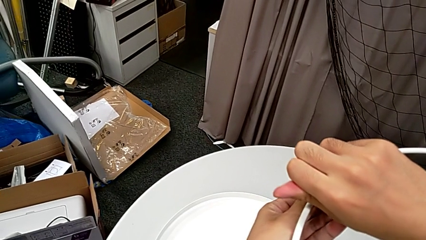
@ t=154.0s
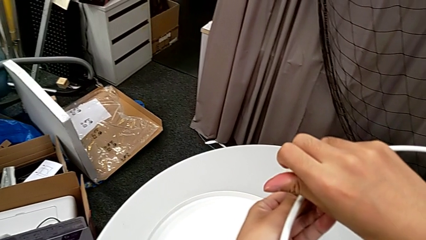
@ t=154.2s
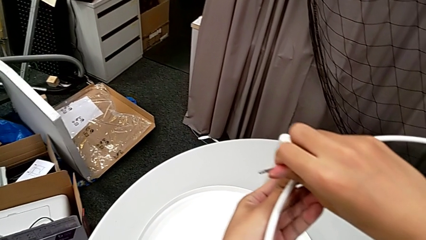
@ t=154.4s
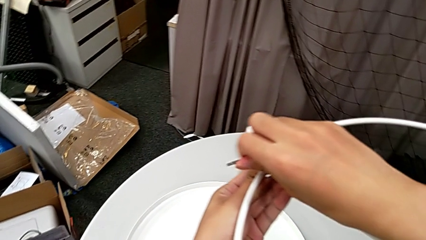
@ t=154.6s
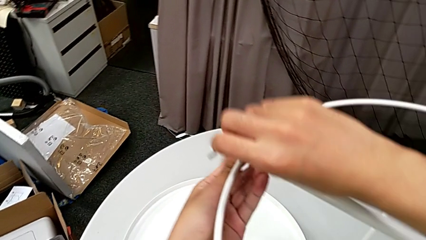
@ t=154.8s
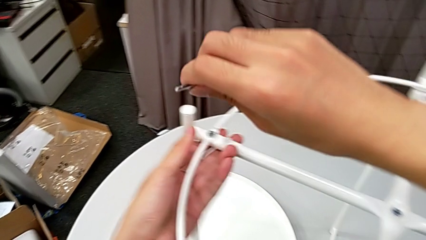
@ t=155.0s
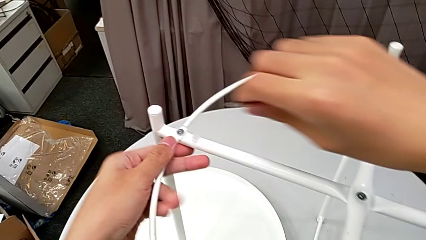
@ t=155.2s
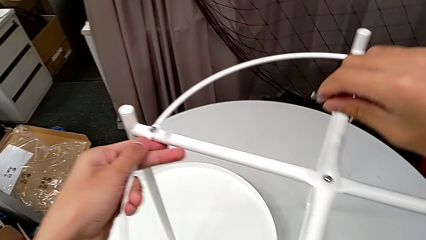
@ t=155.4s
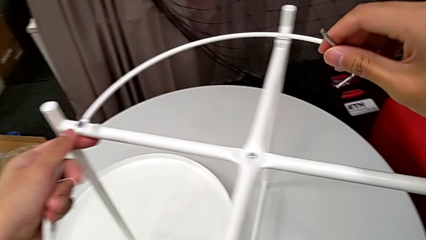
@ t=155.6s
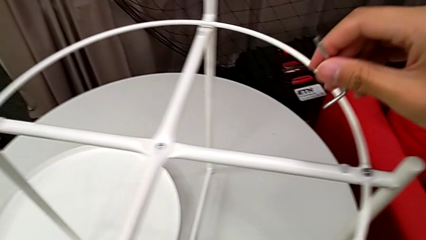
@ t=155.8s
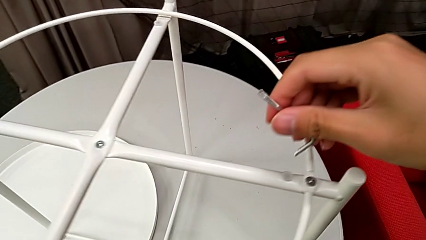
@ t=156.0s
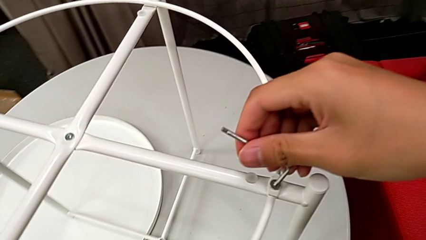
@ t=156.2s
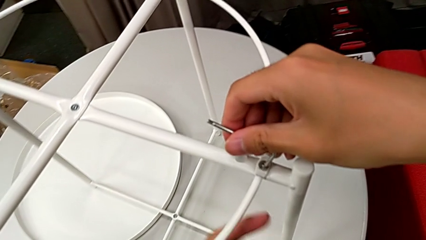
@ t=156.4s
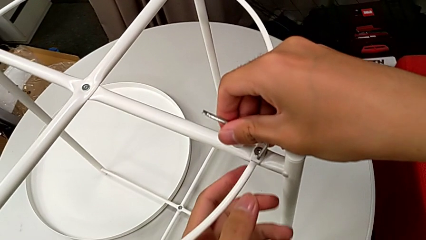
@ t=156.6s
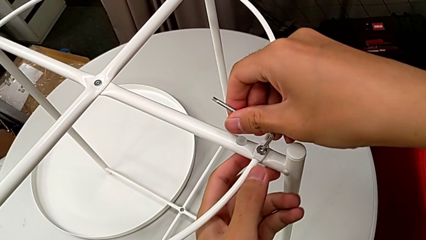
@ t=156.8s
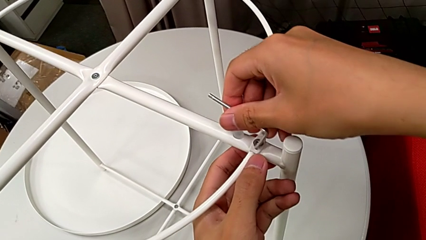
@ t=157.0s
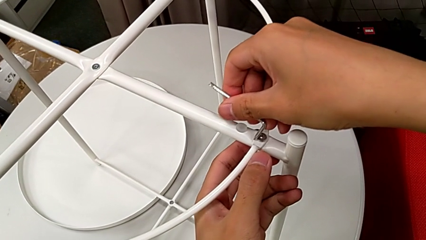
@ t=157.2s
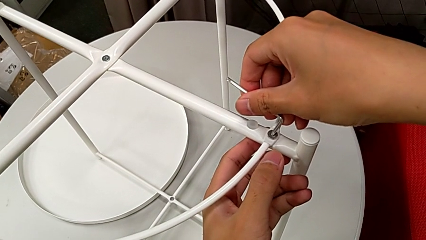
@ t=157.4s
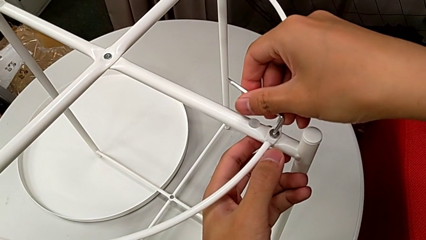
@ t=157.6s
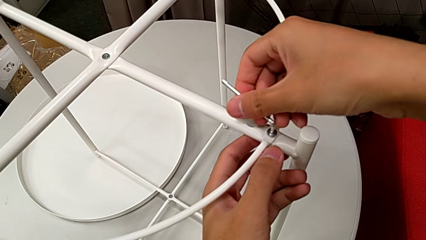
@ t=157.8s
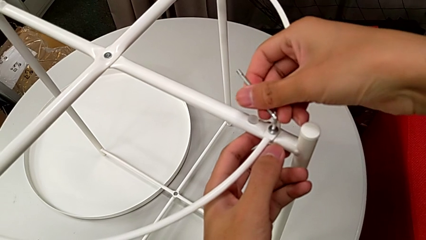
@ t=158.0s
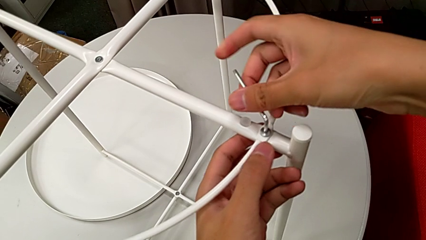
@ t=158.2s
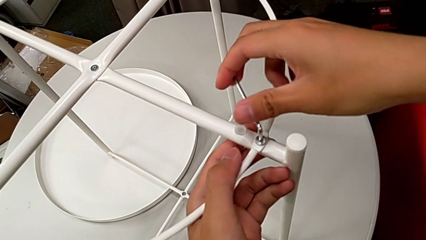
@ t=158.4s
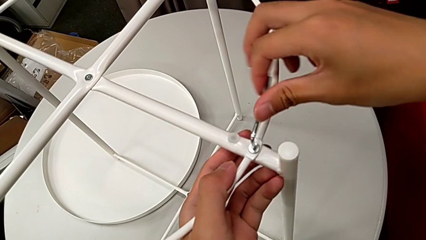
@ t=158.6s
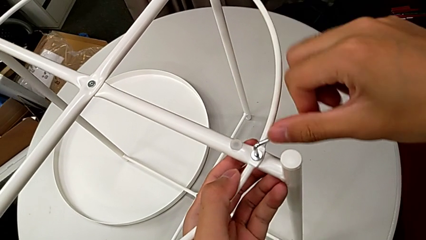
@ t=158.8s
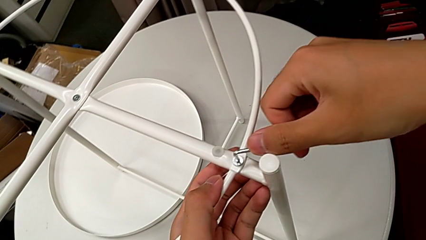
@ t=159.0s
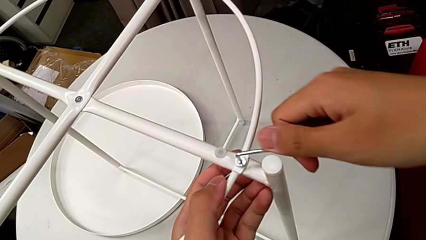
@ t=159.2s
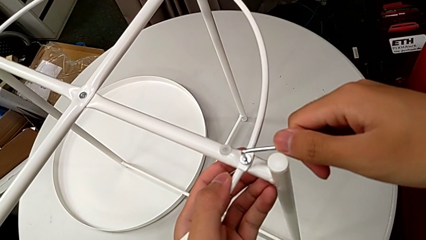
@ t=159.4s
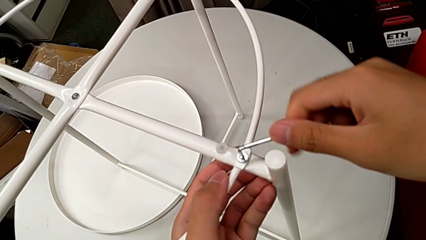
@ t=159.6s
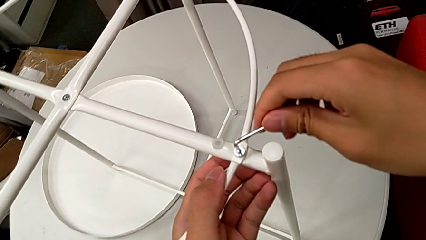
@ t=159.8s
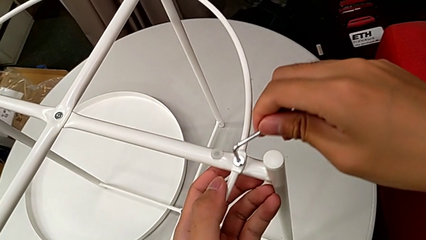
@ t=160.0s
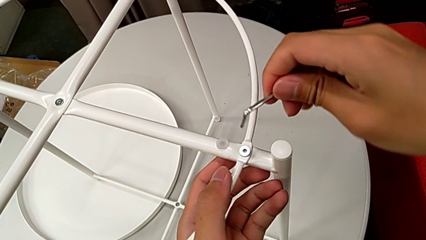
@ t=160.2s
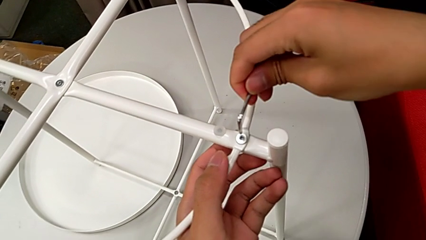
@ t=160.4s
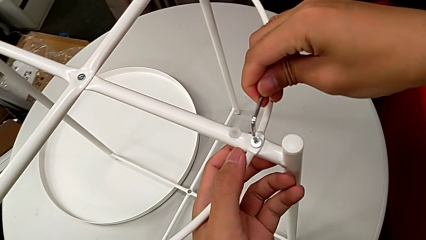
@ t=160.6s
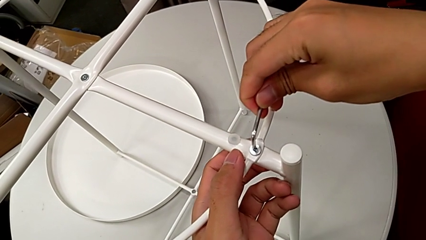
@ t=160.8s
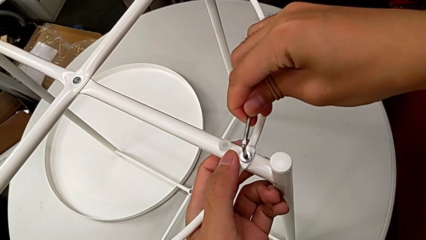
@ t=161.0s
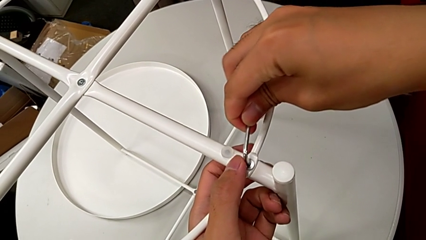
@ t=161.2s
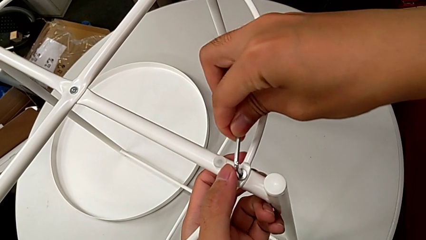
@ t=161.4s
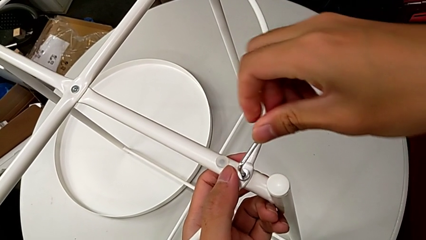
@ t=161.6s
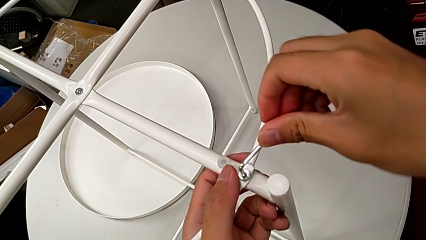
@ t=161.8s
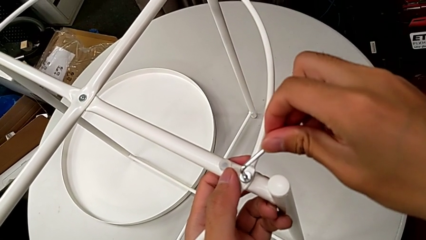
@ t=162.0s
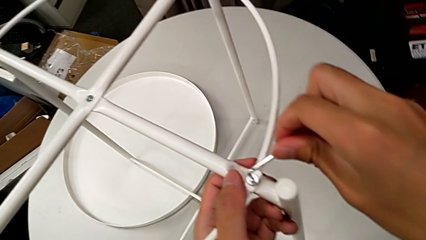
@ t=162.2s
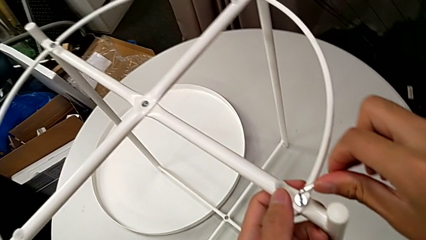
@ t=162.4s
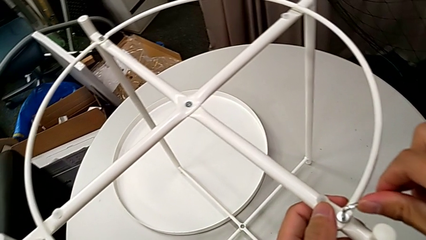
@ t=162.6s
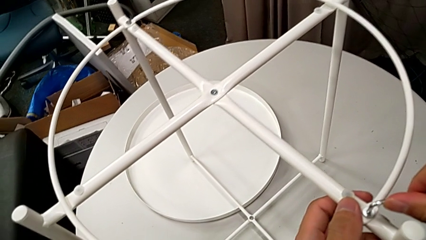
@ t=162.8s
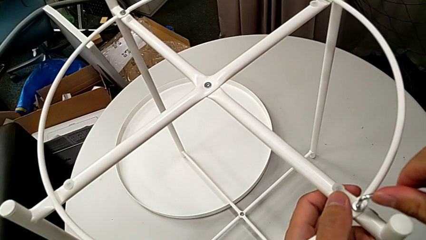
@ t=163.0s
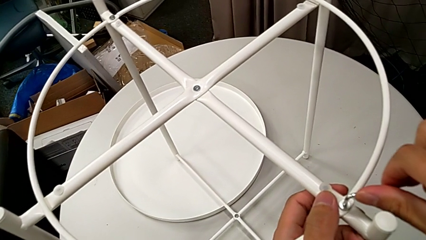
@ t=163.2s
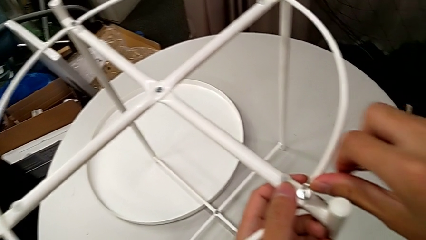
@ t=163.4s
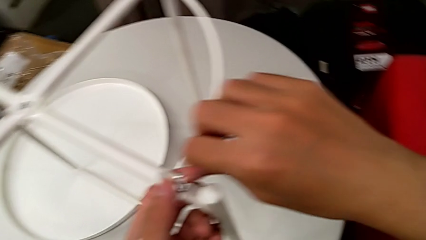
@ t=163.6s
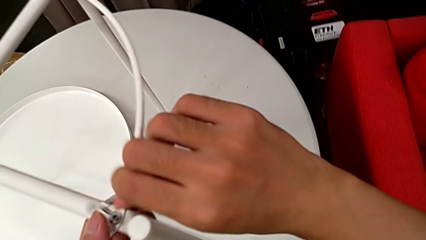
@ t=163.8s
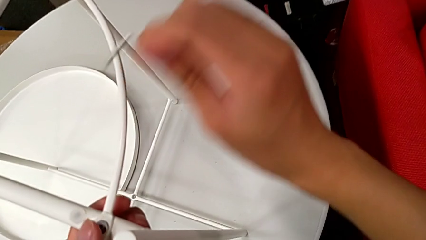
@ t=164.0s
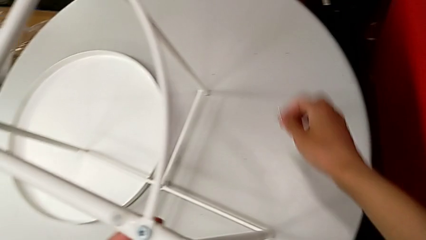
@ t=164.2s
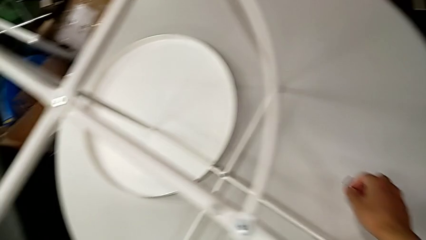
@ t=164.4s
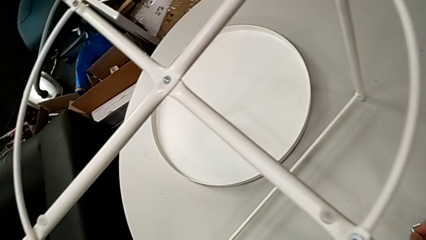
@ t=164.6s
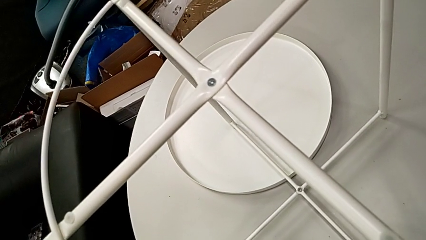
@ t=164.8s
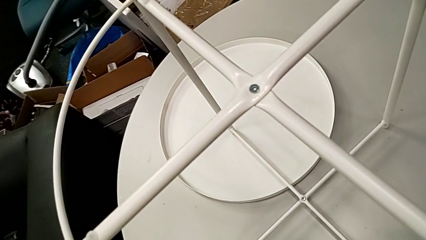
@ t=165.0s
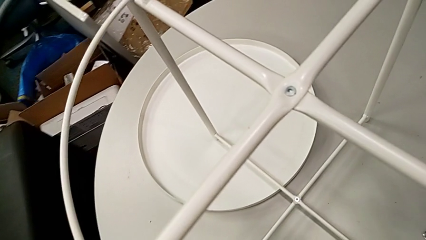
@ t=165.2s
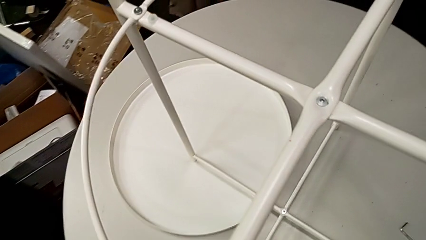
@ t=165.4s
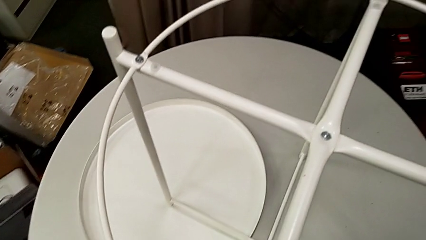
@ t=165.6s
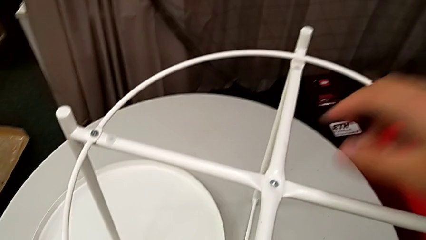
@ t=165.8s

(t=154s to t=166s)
The camera wearer is screwing the circle onto the legs. They withdraw the Allen wrench, insert it, screw the hex socket head, withdraw the Allen wrench and place it.

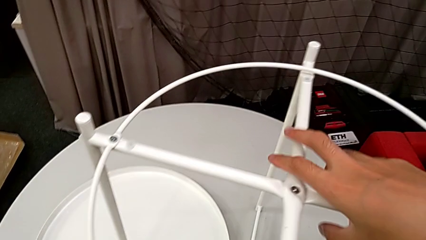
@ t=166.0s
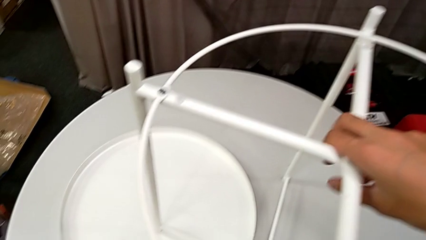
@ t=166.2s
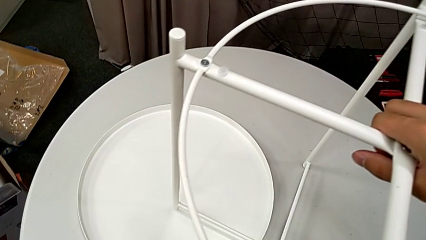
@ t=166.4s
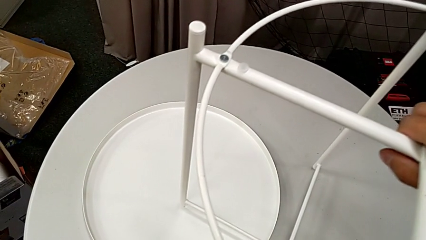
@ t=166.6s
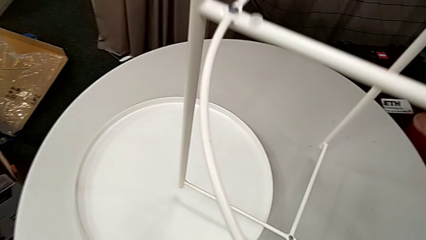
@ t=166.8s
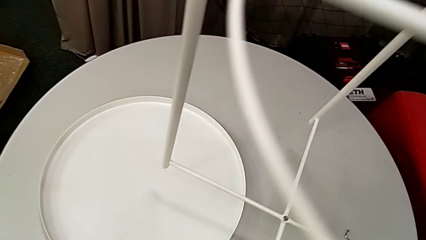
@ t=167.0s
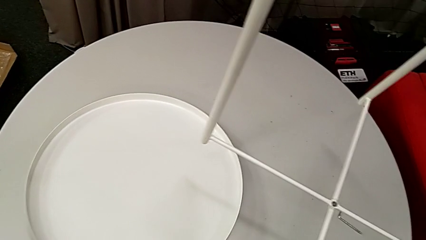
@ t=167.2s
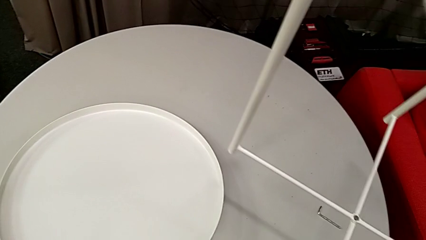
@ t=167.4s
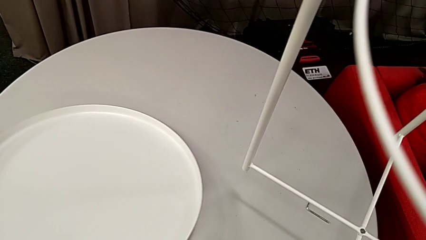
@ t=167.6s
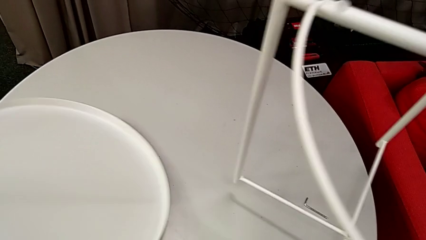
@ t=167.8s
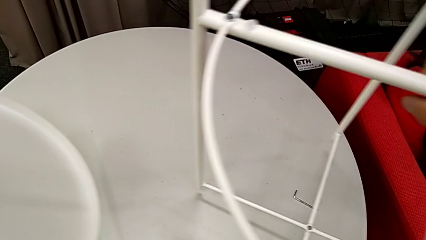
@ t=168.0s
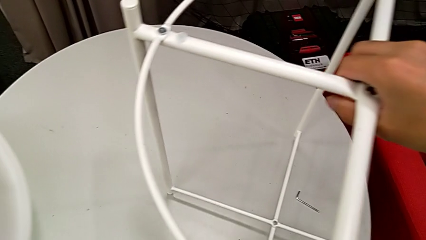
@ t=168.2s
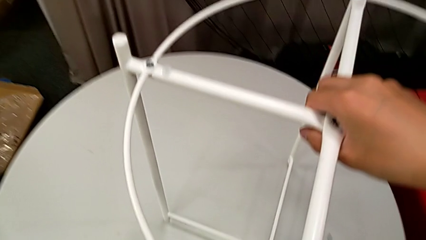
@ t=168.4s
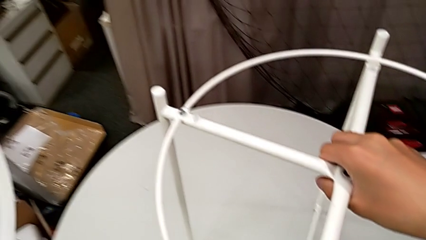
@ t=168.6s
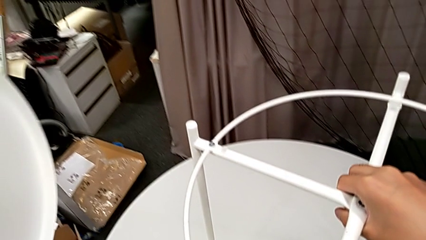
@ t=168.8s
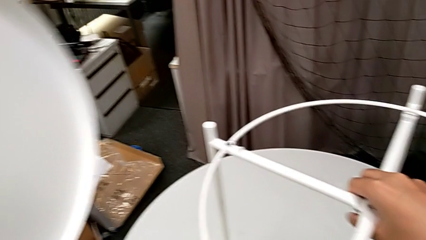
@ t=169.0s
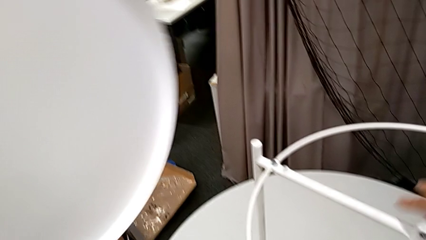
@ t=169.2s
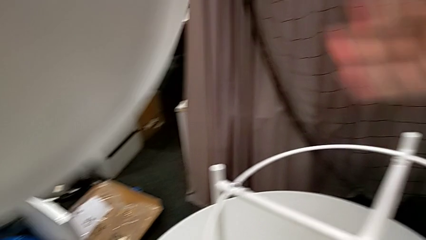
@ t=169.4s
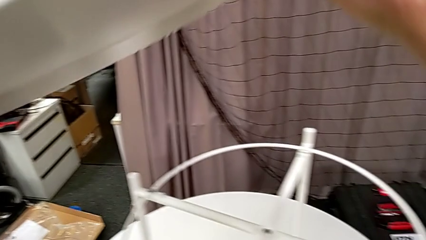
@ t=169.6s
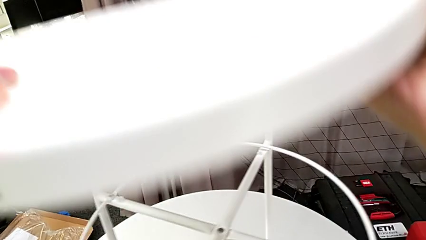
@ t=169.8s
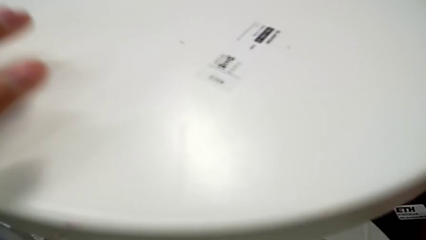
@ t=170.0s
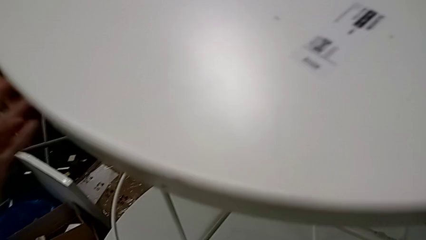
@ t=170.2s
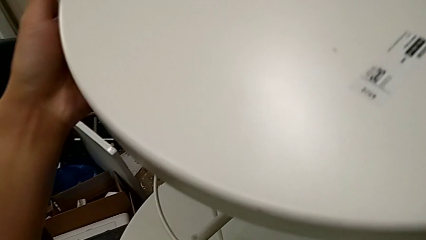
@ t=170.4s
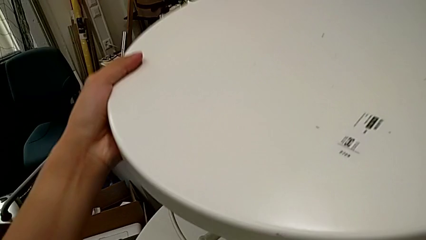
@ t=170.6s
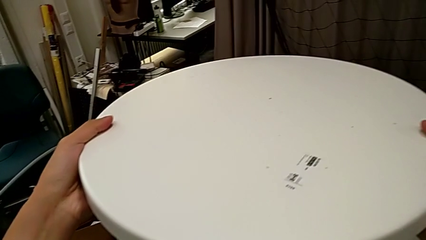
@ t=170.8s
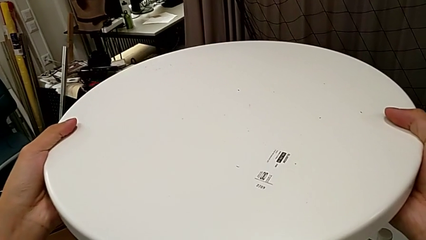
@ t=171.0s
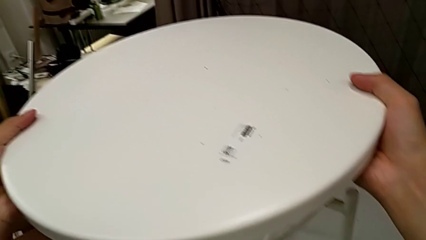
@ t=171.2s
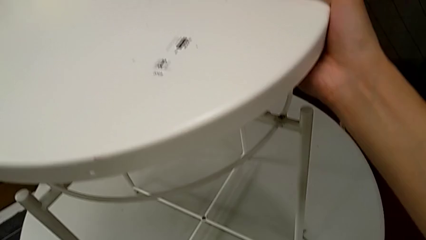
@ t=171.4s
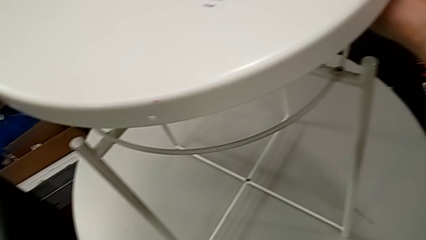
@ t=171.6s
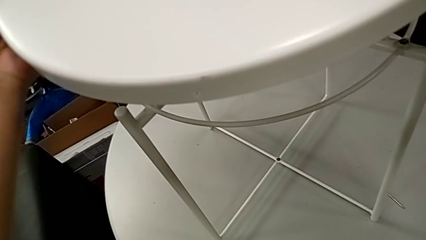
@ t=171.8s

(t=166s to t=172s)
The camera wearer is assembling the tray. They grab the leg, lift it with the right hand, lift the tray with the left hand, place the leg with the right hand, wrongly rotate the tray and hold it.
